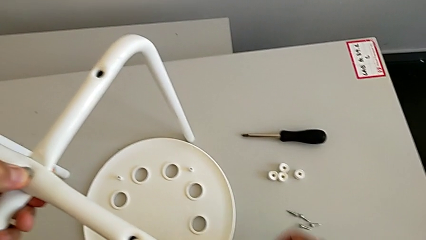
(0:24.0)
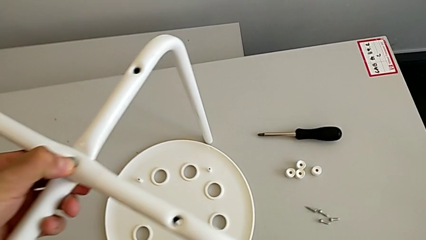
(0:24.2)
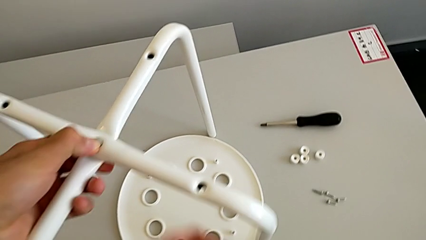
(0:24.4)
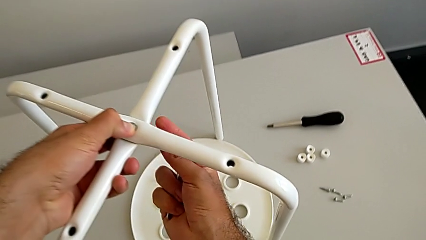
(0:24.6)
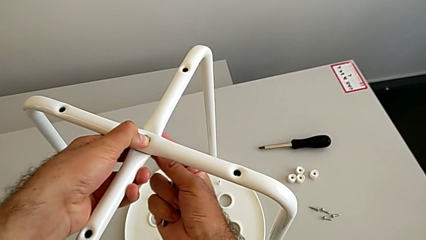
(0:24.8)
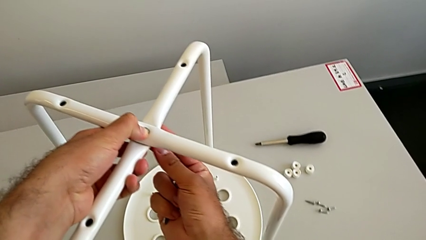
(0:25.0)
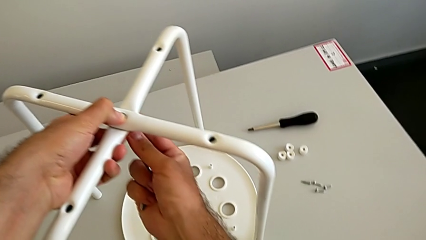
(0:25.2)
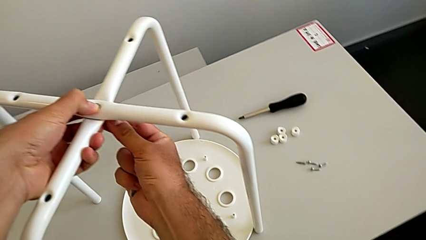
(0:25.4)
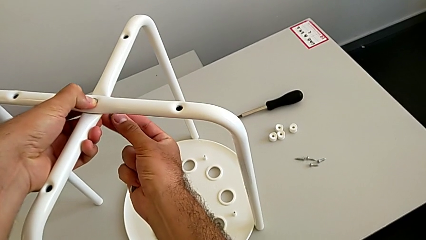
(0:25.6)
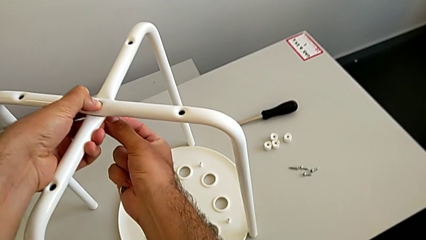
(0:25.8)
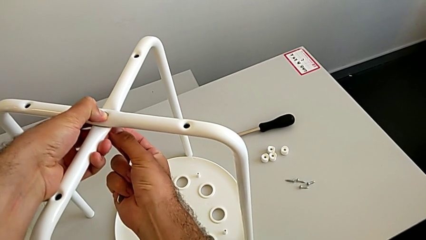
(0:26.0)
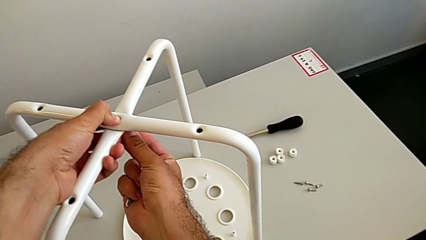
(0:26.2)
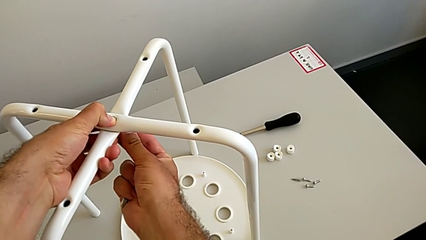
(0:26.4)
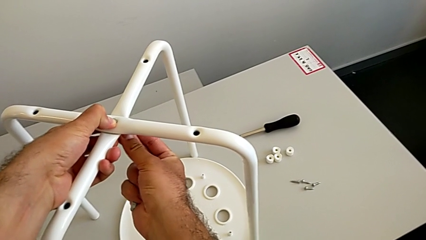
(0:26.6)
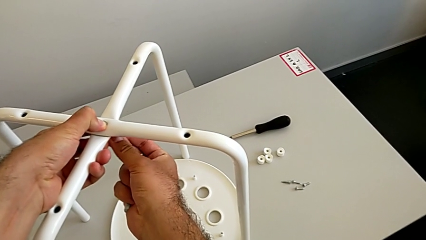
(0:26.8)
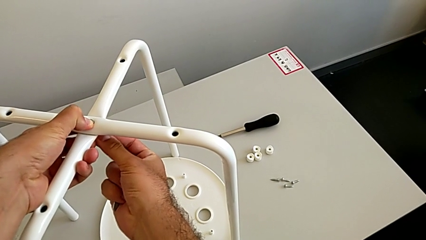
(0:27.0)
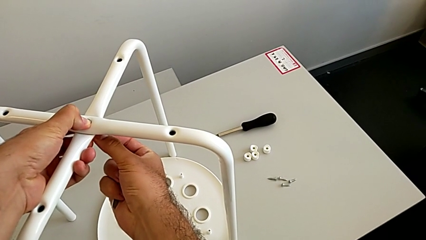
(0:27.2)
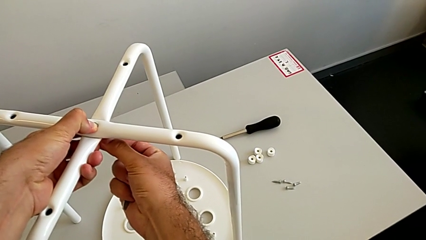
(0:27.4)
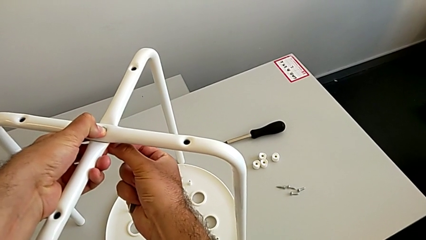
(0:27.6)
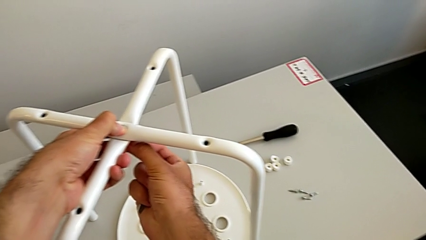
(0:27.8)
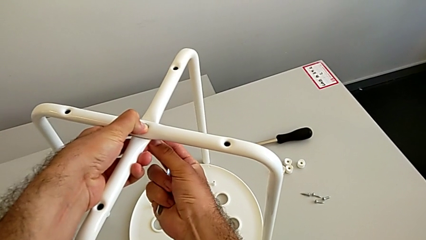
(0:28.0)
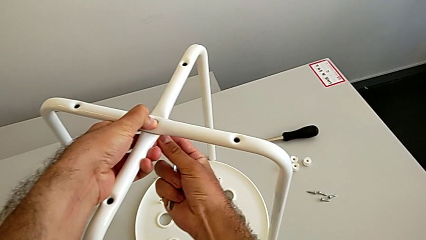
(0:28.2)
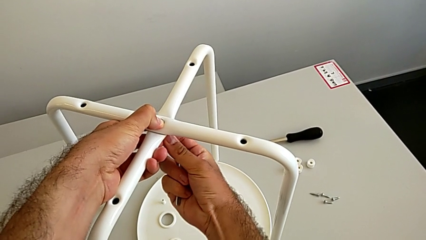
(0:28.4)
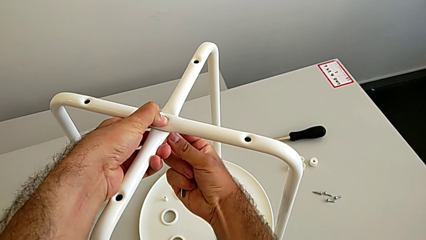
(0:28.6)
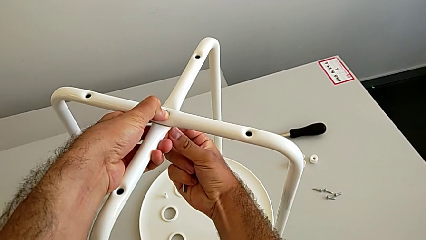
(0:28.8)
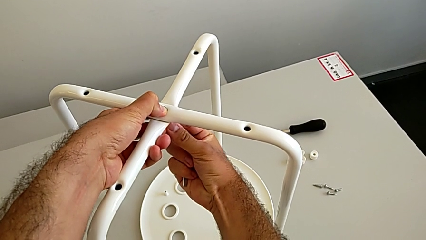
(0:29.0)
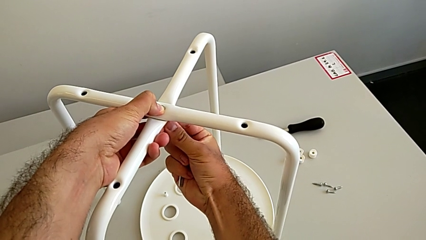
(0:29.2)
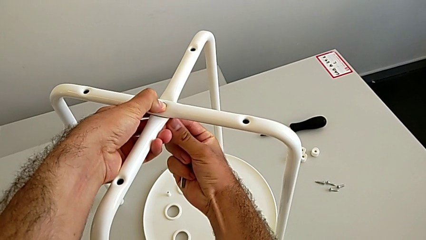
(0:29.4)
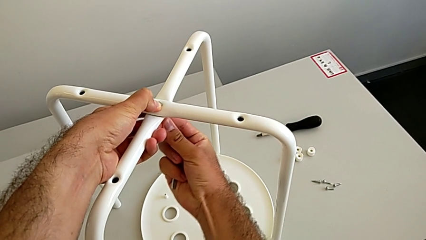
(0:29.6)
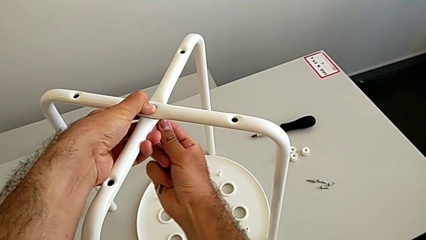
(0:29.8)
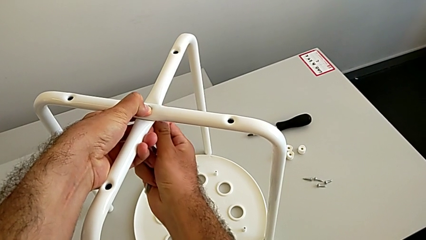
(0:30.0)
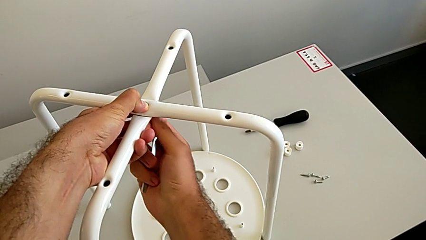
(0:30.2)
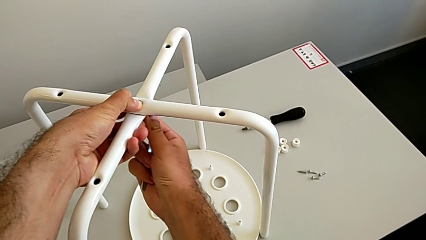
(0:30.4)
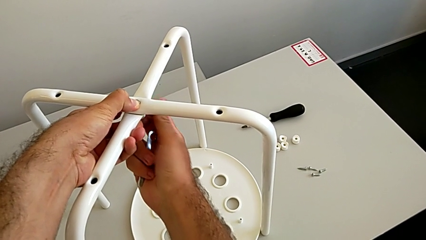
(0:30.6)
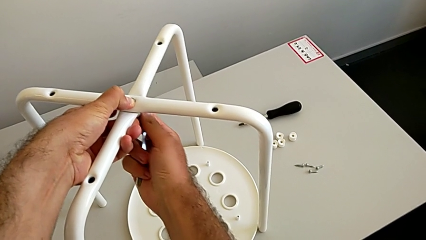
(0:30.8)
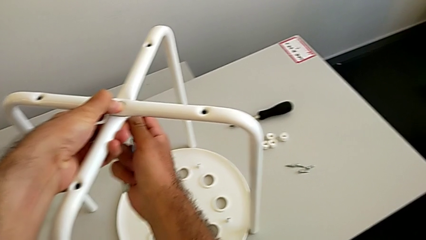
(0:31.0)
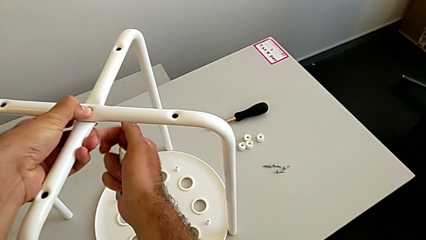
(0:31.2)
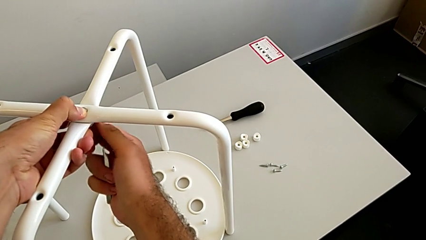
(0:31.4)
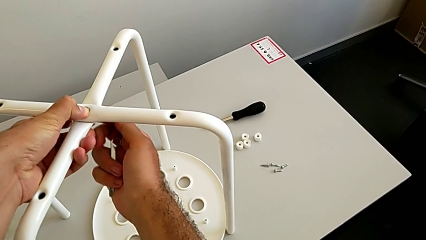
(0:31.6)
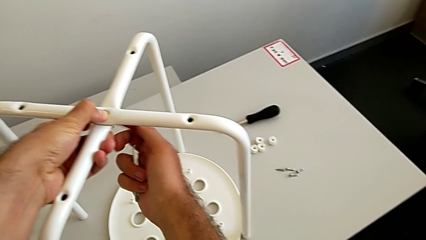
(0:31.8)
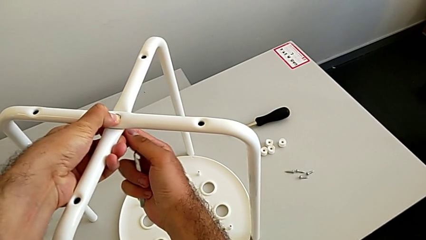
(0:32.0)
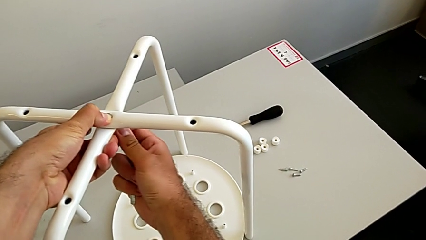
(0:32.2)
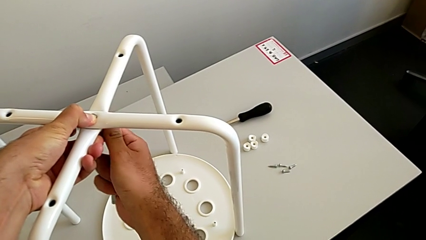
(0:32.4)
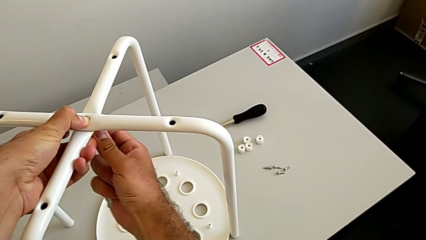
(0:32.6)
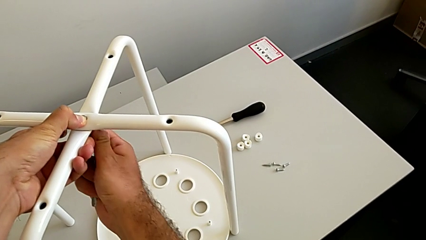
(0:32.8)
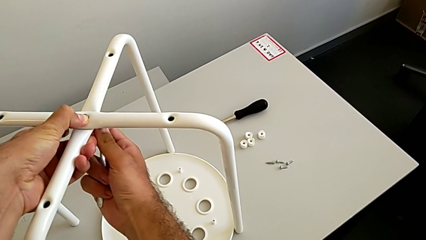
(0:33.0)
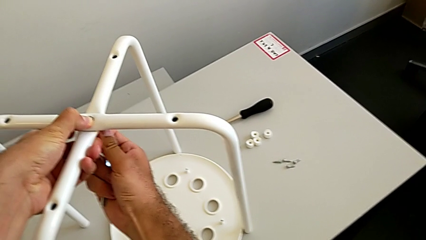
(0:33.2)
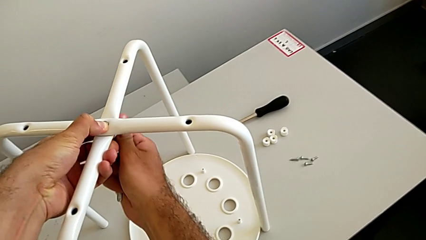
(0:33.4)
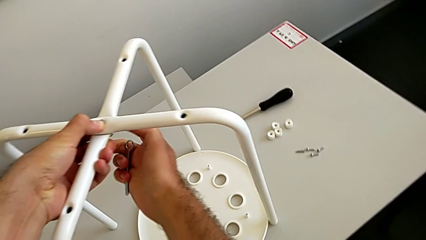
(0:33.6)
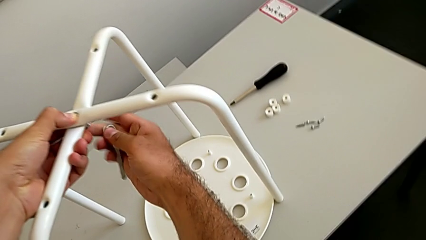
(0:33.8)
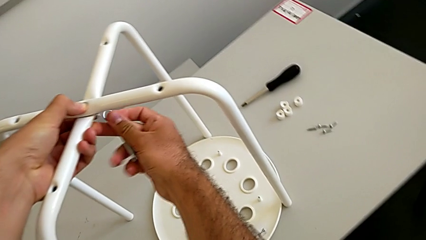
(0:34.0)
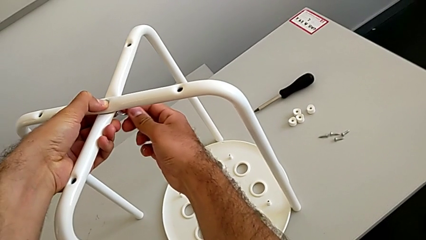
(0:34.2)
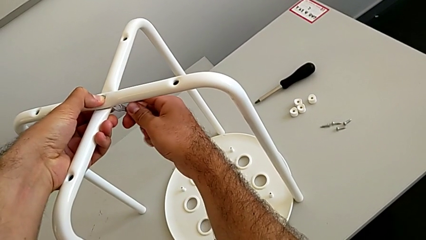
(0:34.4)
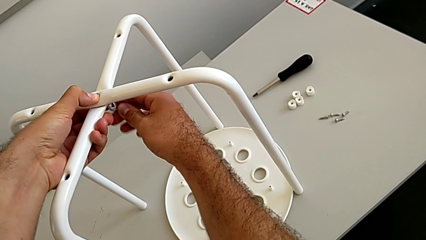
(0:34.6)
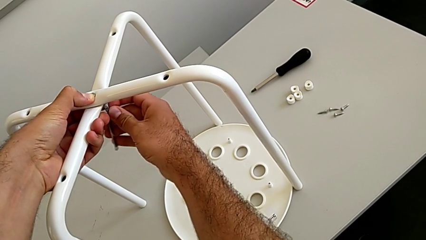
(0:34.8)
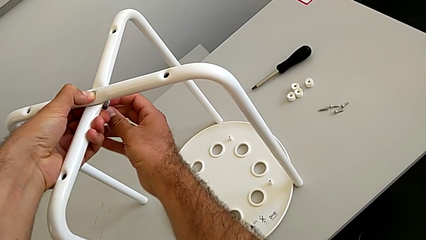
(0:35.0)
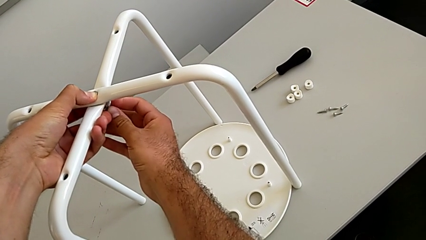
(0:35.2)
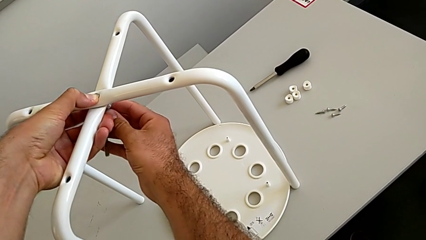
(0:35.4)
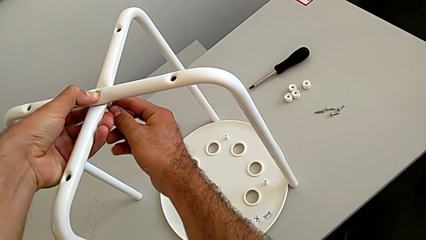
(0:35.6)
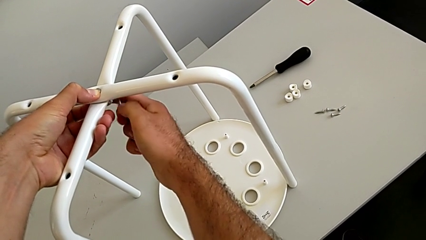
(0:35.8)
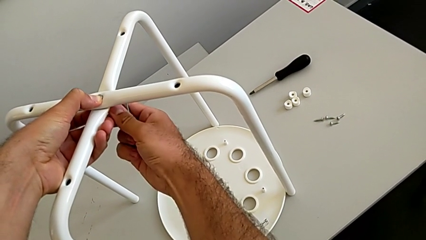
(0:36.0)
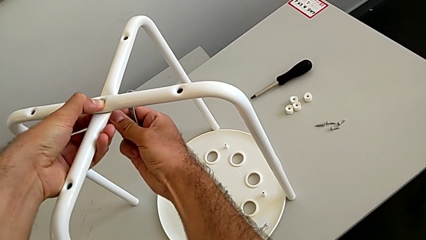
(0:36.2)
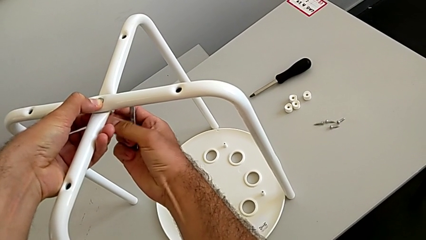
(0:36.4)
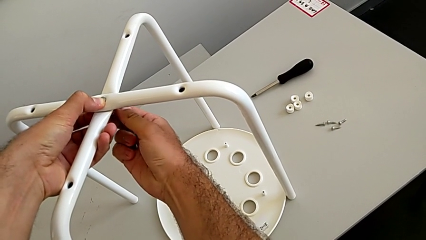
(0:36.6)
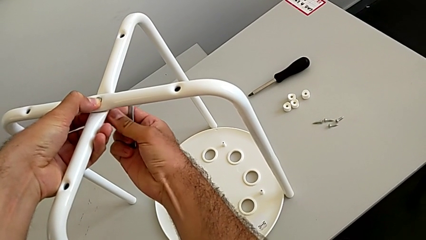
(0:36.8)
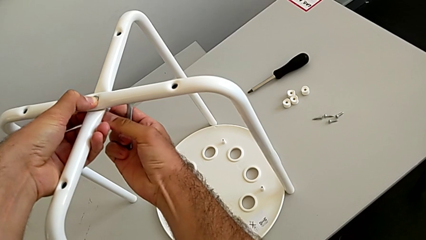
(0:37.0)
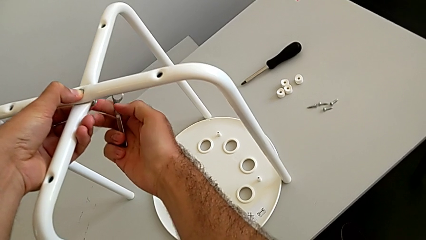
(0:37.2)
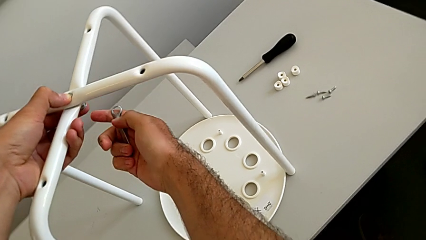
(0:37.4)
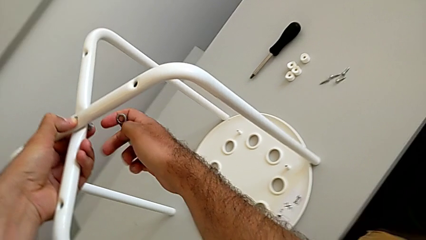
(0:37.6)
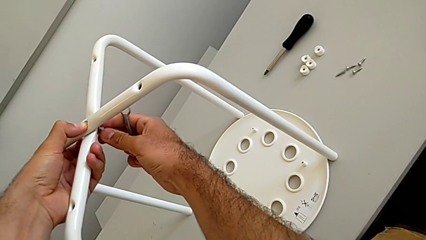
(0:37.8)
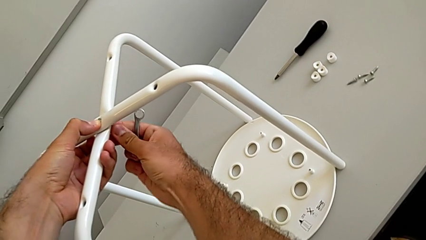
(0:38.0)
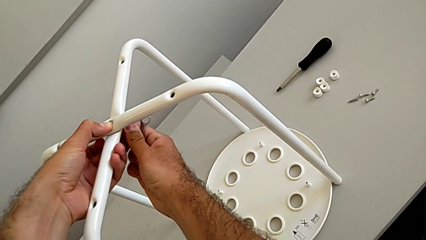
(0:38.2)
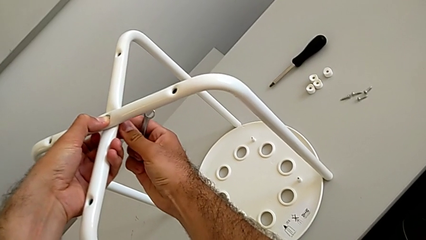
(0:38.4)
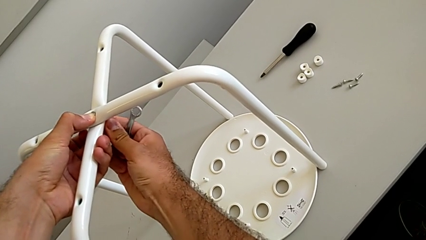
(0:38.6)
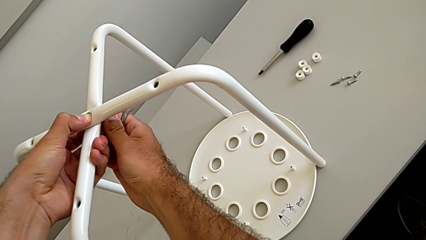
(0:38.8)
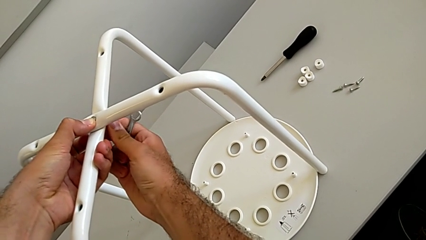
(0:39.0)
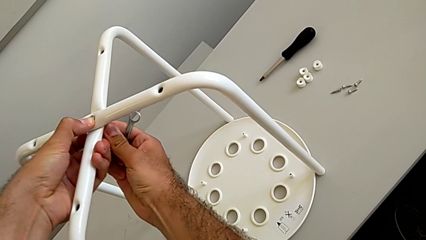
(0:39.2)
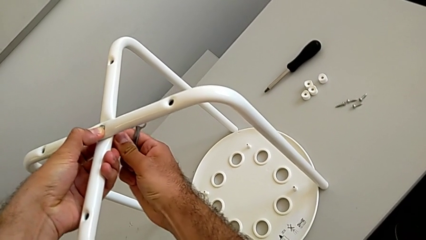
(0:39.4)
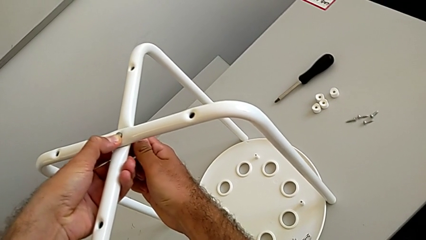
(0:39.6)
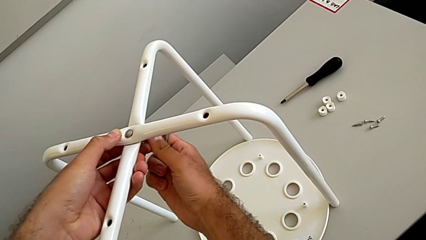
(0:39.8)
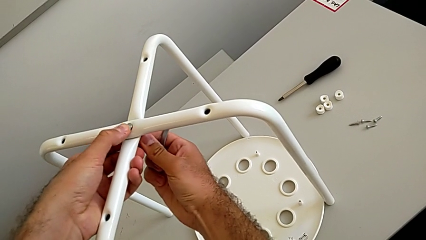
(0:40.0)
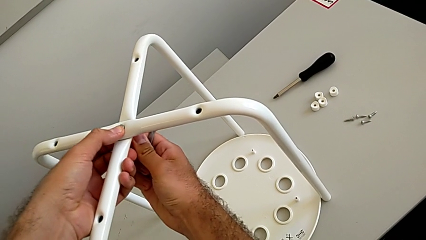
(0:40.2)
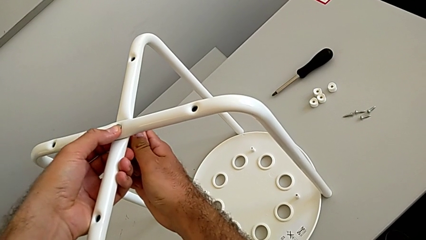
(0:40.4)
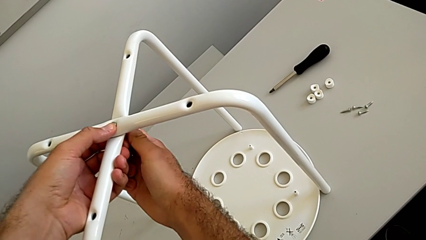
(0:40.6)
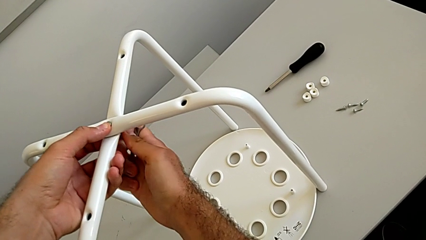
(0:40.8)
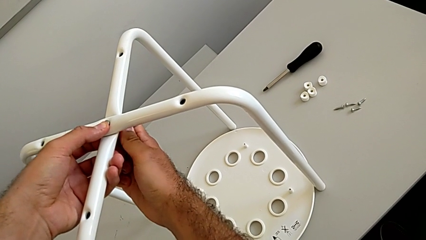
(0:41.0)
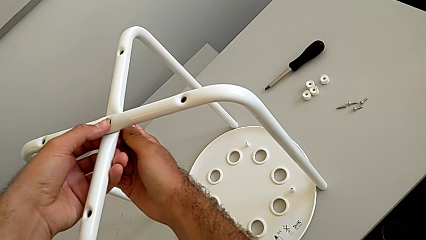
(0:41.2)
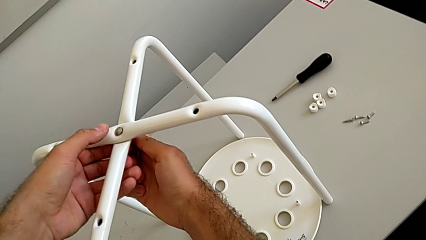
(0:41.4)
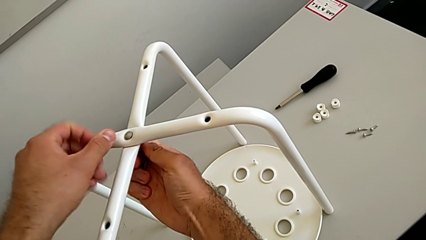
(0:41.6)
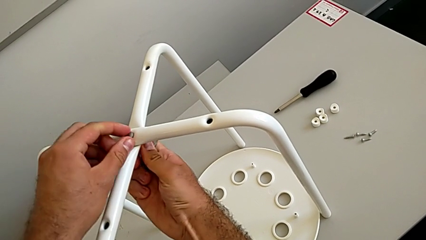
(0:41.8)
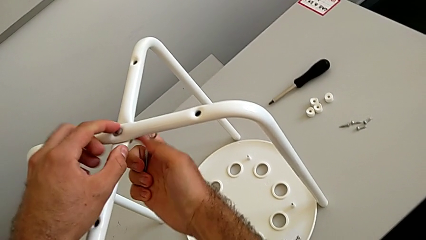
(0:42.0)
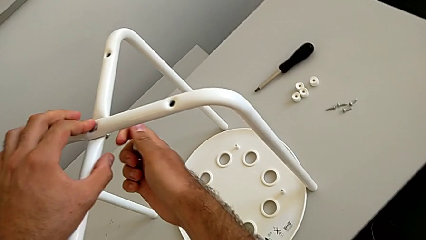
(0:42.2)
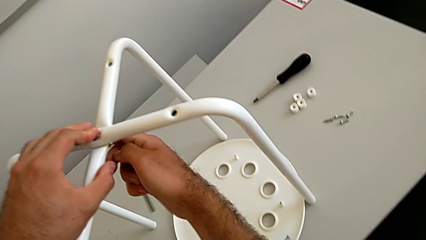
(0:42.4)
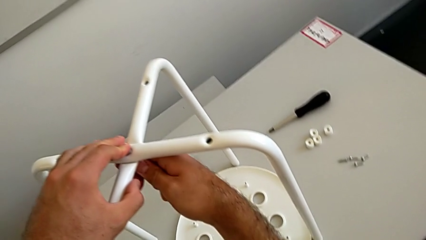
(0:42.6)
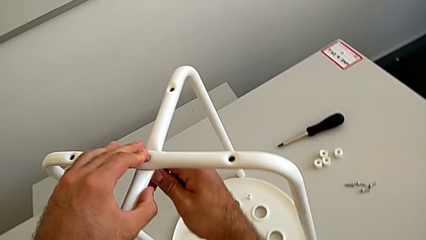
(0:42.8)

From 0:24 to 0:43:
The camera wearer is assembling the two white chair legs in the middle. They insert the hex nut and begin to wrongly screw it, the hex nut not screwing in as it should.
